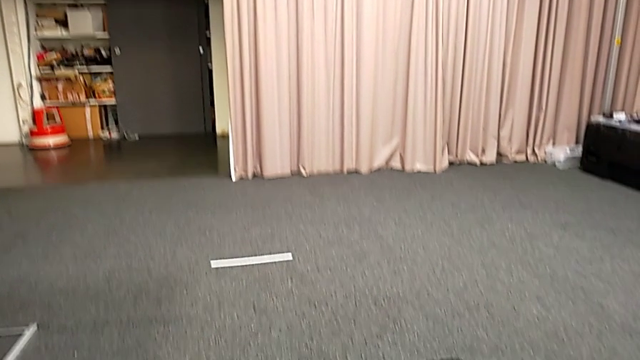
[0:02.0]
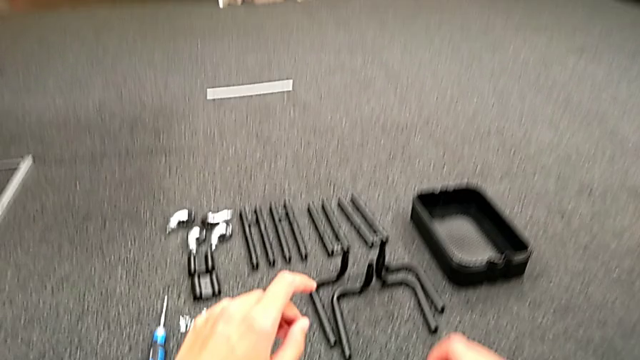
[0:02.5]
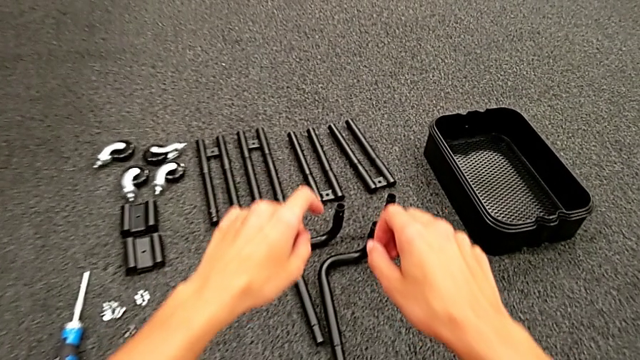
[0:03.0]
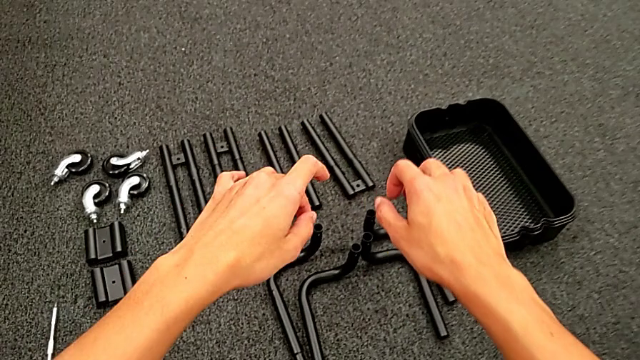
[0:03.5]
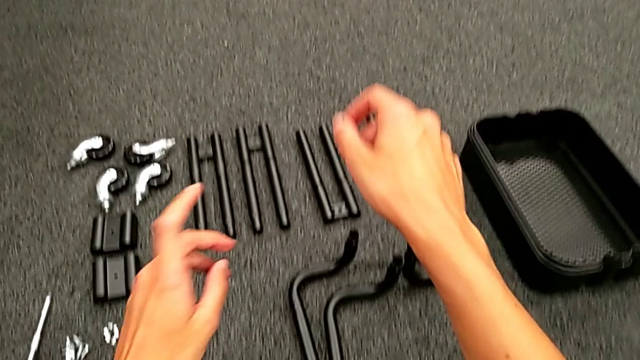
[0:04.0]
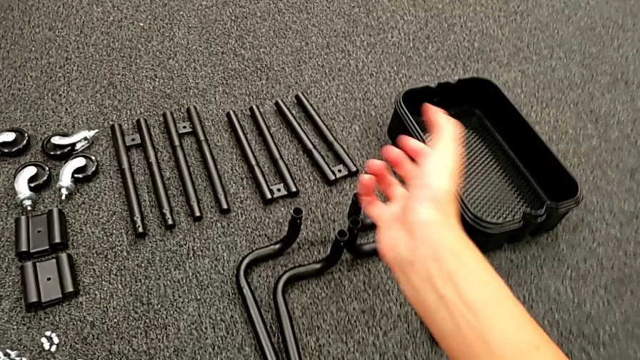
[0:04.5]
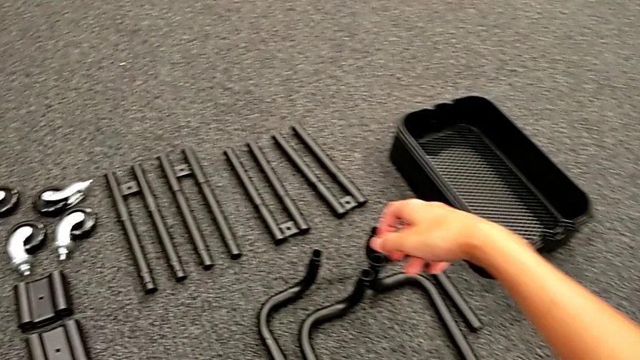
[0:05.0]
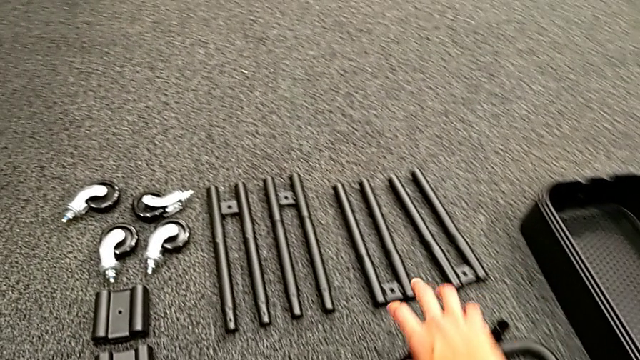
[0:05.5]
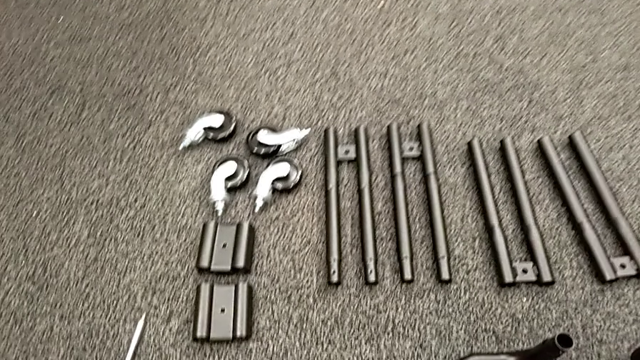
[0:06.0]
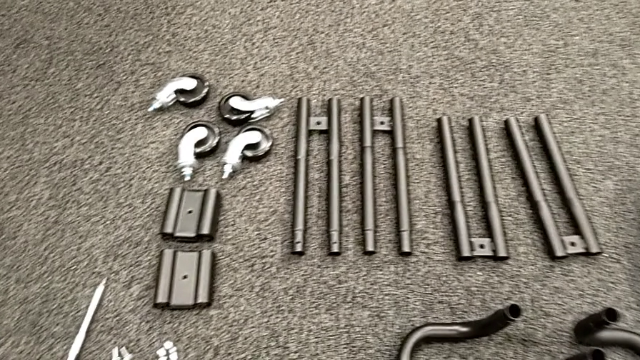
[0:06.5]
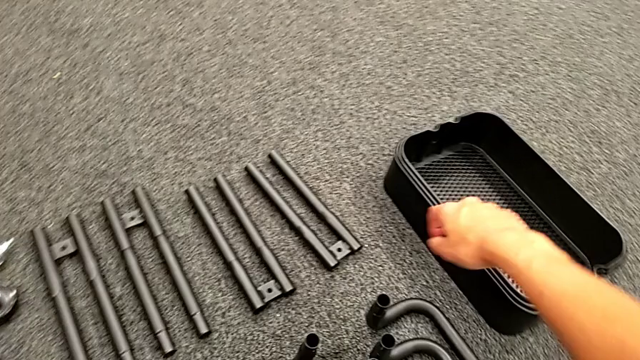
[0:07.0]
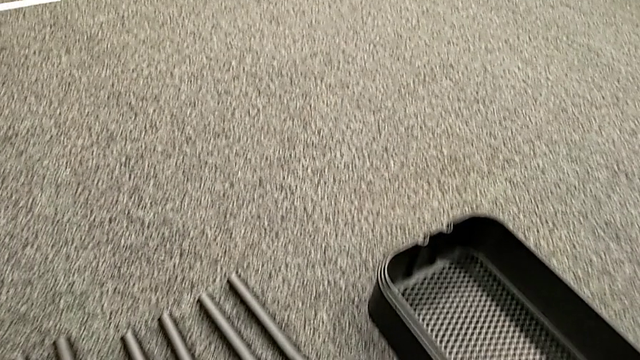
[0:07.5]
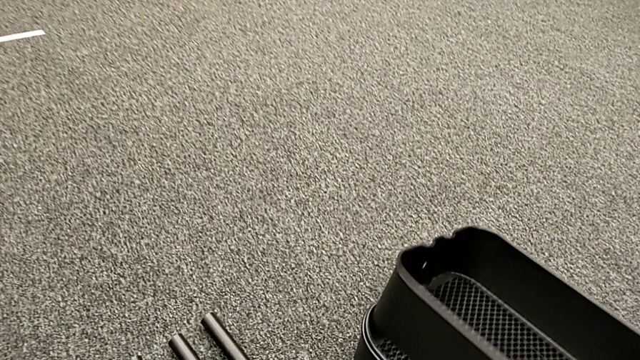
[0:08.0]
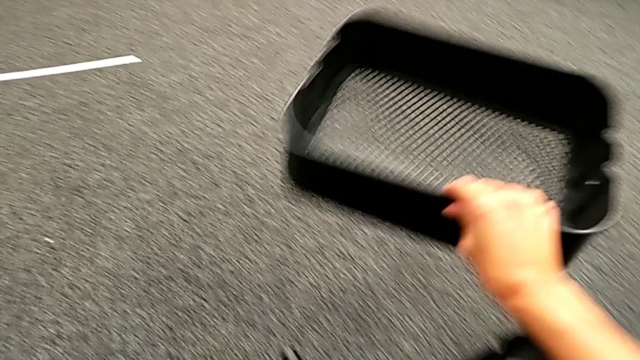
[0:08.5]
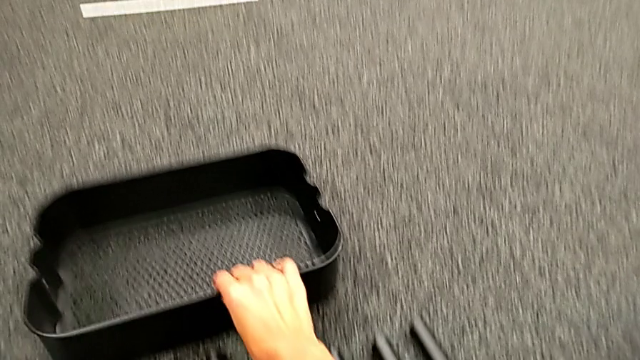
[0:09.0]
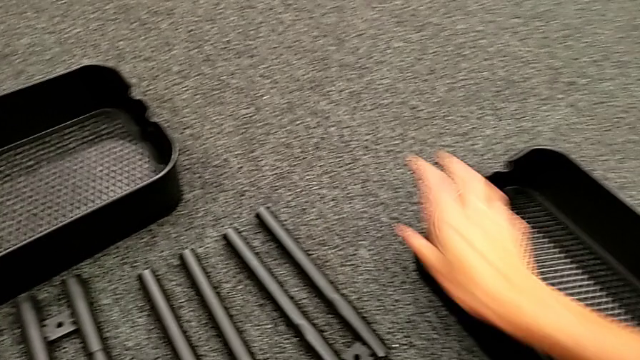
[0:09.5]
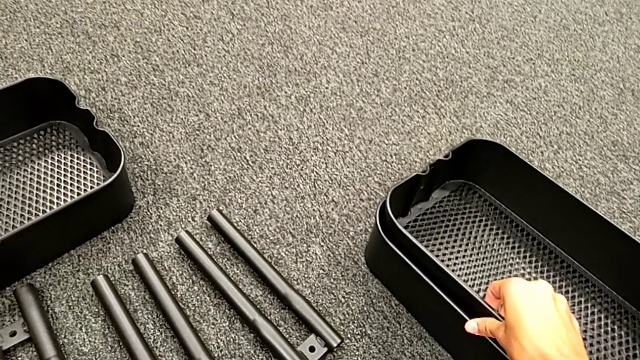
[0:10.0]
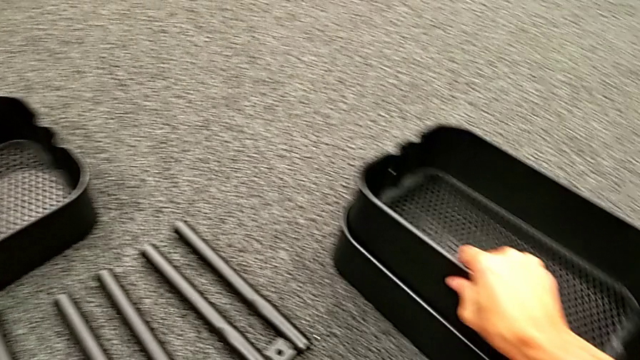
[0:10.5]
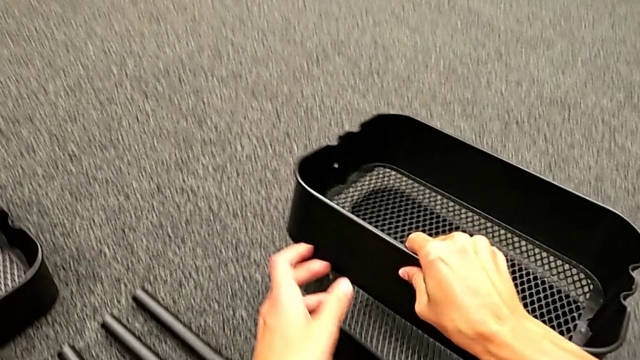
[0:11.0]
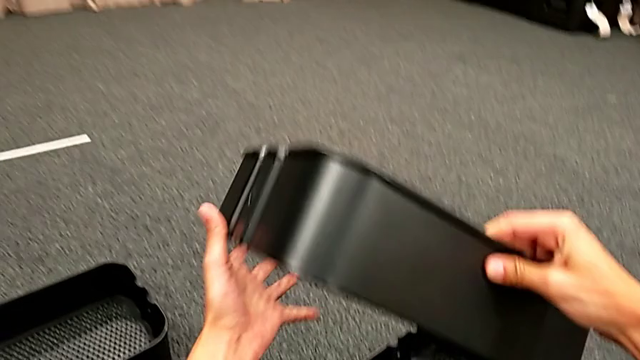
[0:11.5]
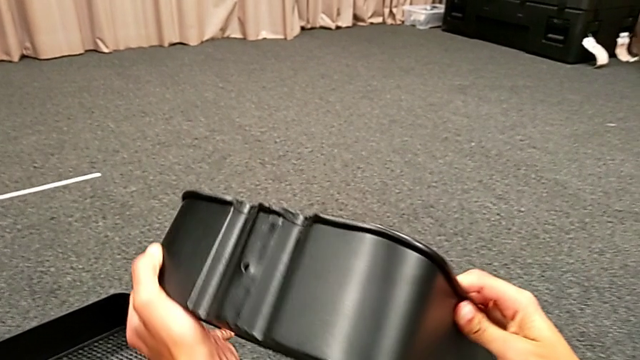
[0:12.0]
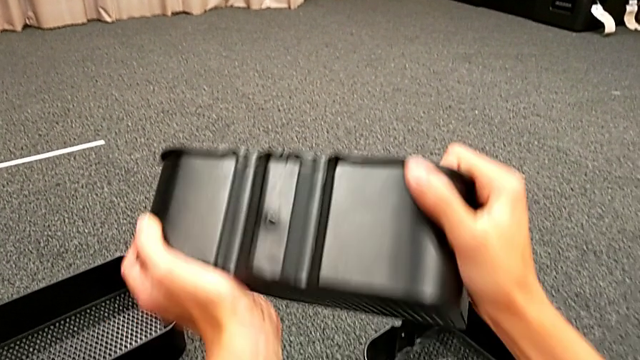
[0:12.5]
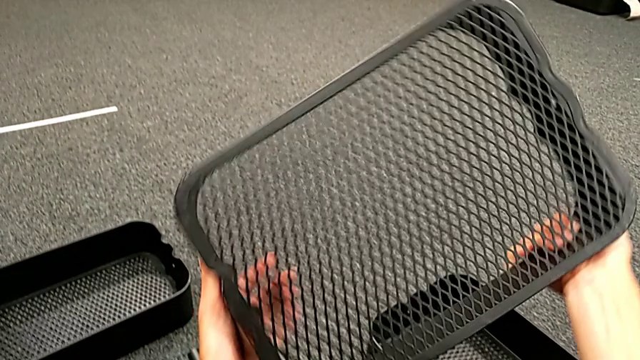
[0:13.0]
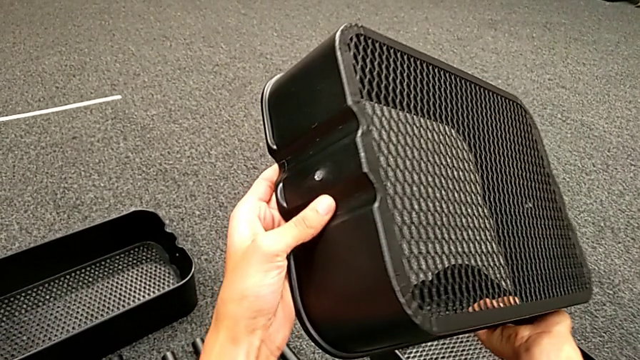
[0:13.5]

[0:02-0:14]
The camera wearer is assembling the black tubes.

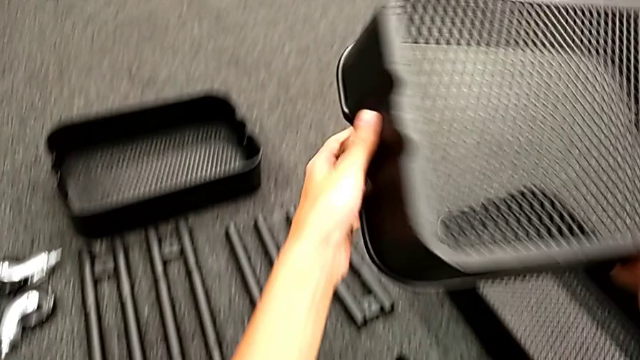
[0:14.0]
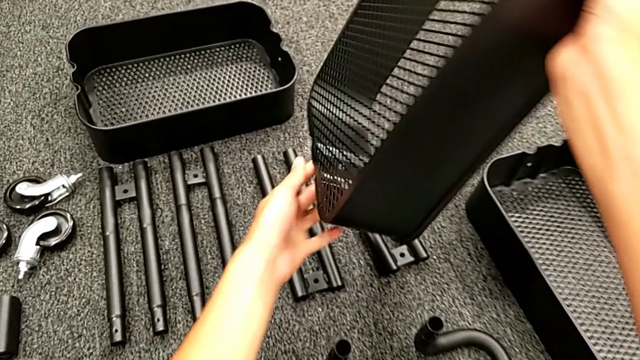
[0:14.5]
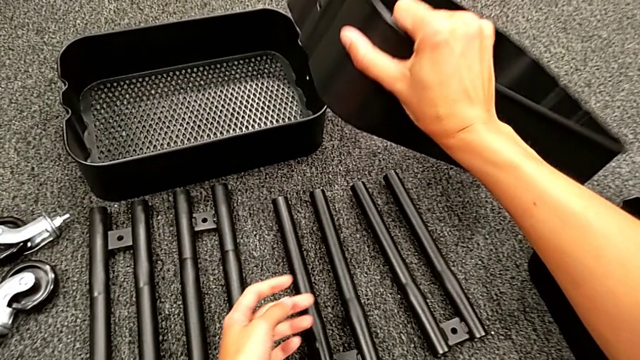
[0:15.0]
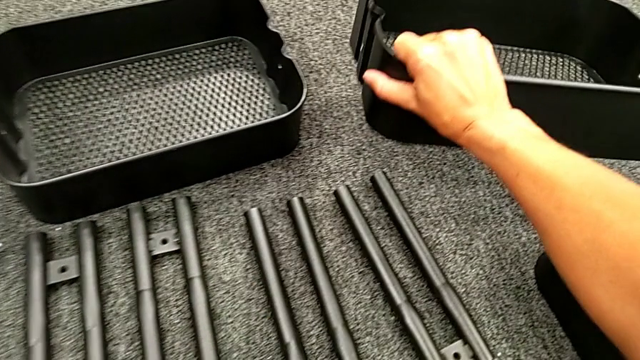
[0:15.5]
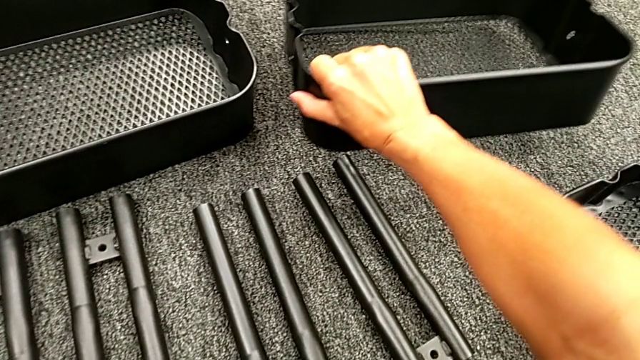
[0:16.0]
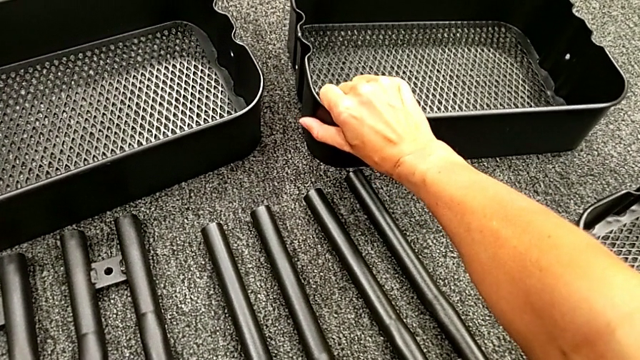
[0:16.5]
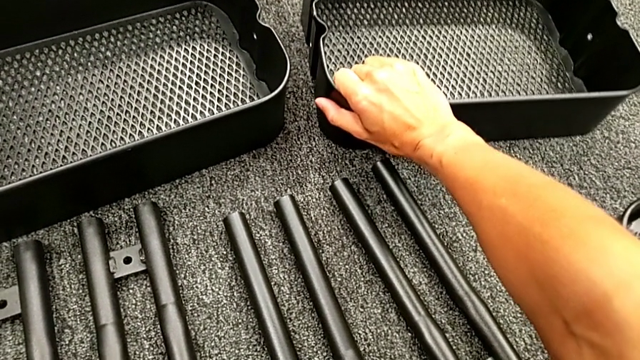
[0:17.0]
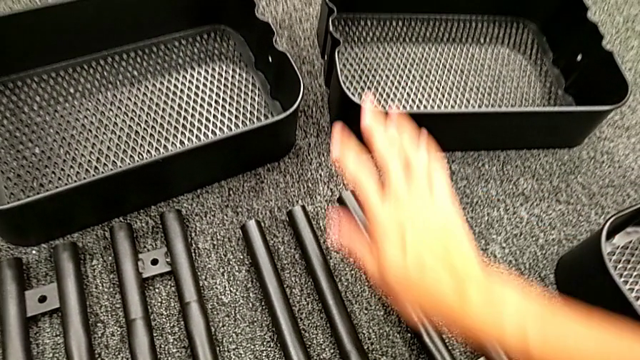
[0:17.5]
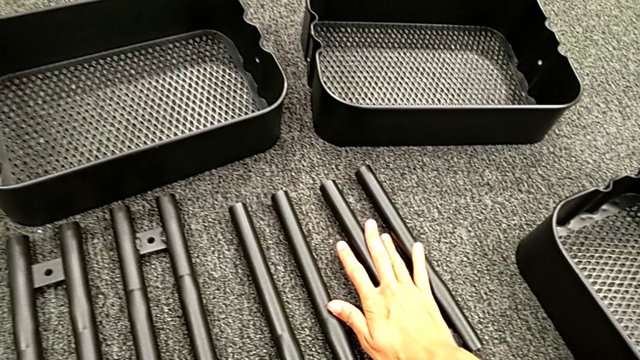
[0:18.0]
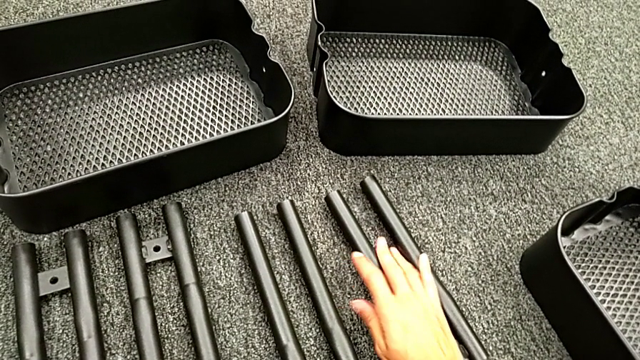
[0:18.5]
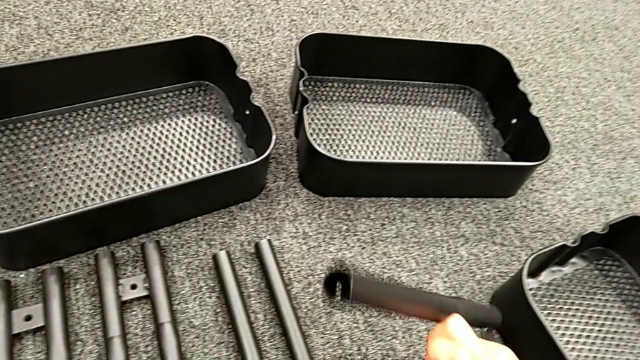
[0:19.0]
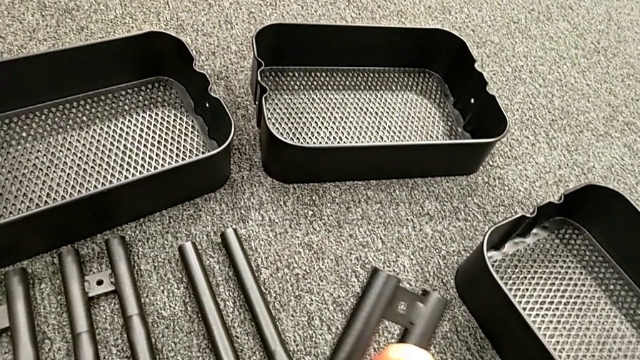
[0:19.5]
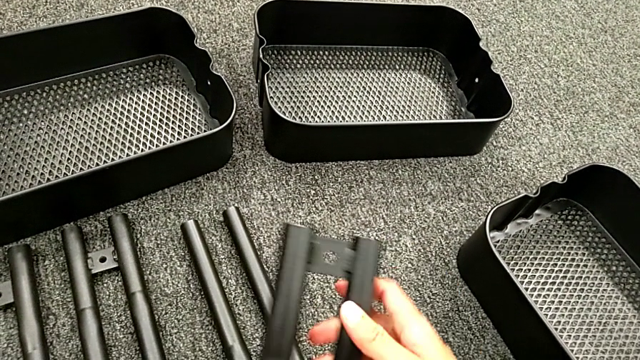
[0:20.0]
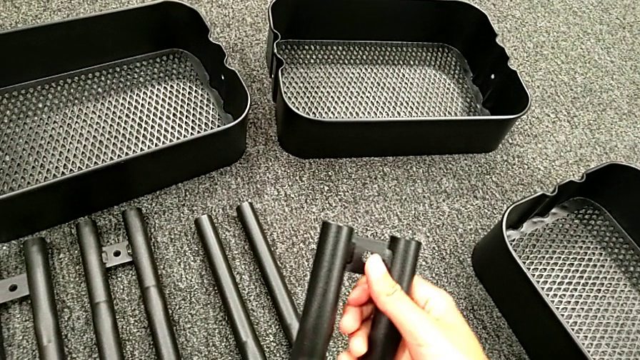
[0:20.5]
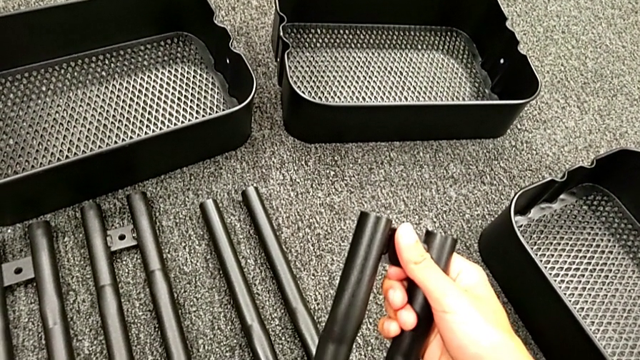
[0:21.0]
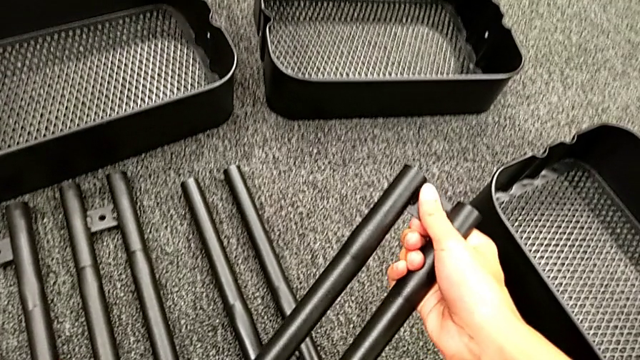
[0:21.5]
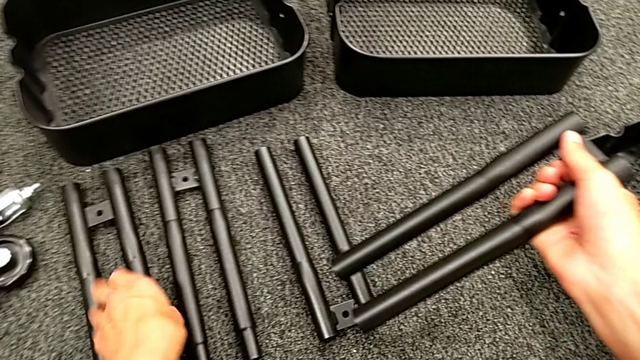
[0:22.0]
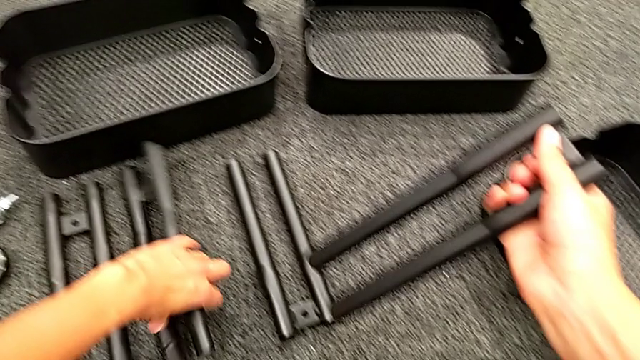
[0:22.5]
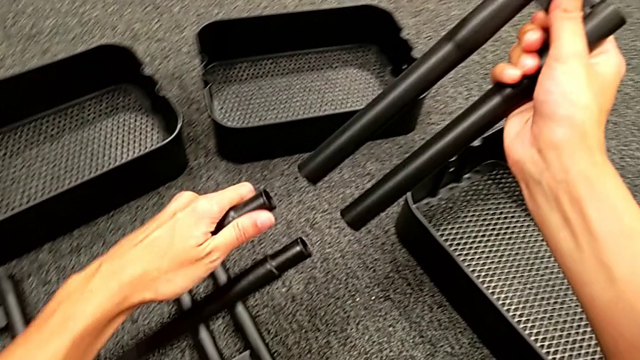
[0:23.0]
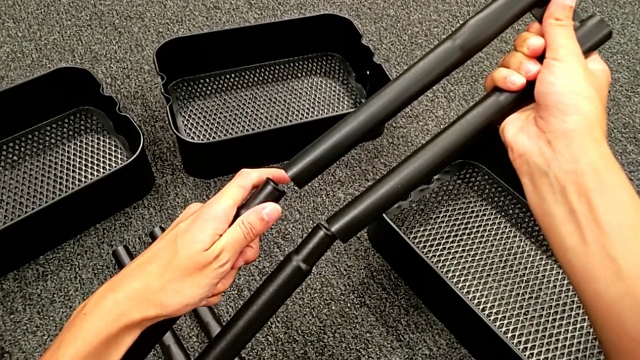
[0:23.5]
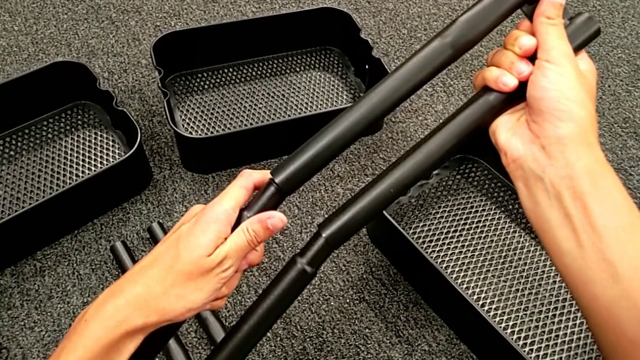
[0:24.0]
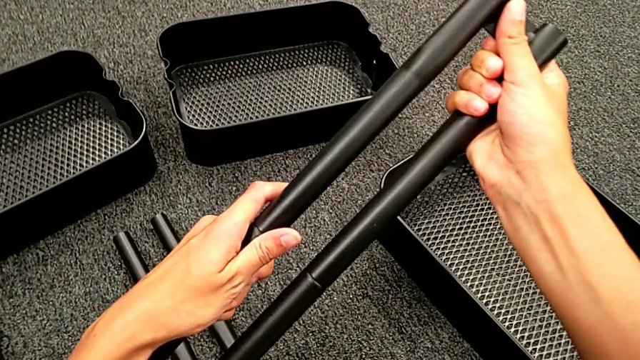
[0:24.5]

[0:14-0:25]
The camera wearer is assembling the black tubes. They grab the first leg and assemble it.
